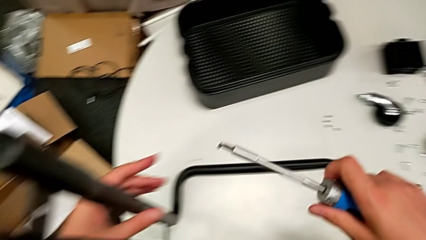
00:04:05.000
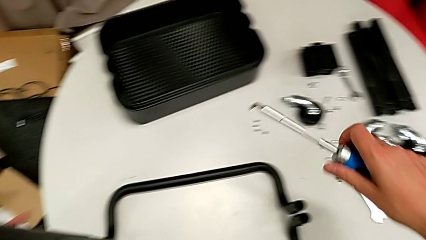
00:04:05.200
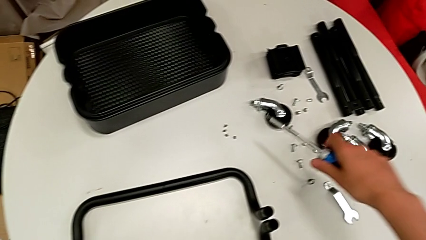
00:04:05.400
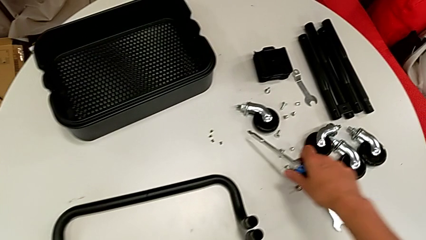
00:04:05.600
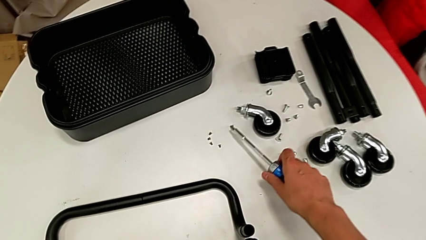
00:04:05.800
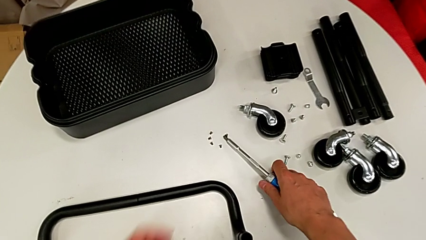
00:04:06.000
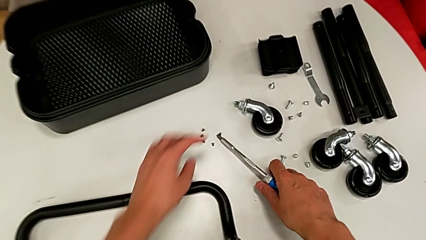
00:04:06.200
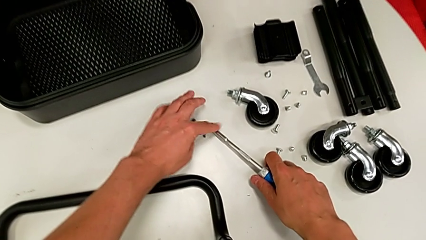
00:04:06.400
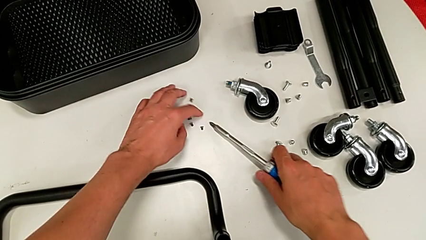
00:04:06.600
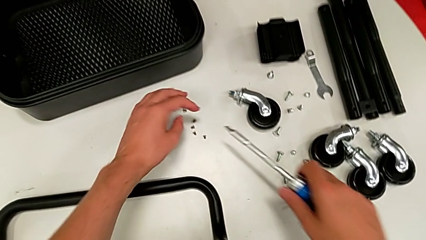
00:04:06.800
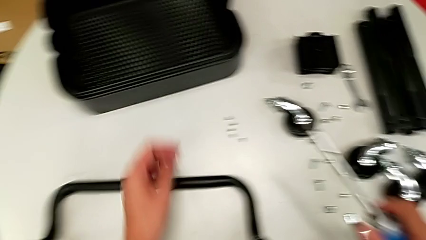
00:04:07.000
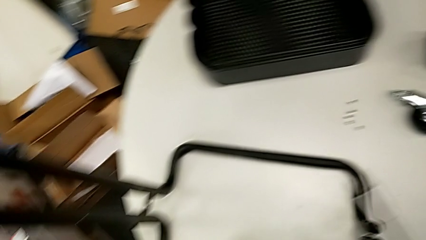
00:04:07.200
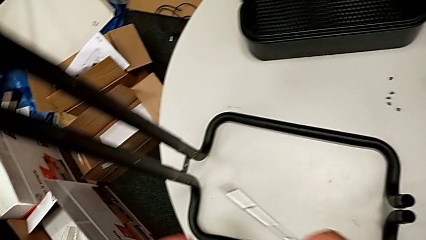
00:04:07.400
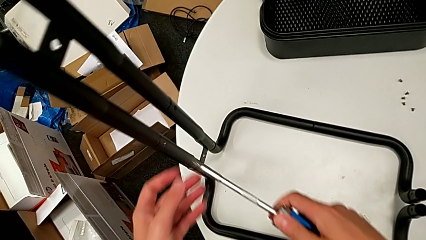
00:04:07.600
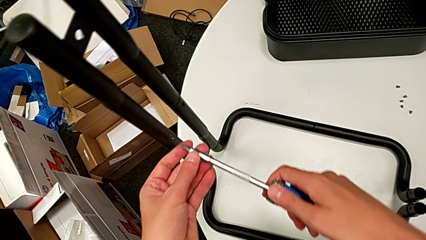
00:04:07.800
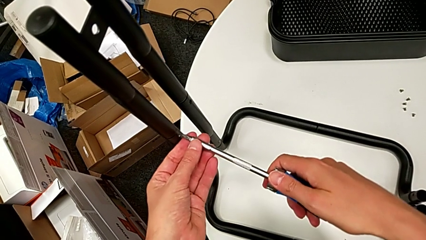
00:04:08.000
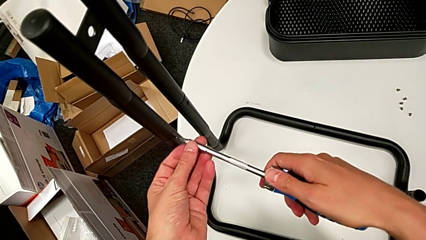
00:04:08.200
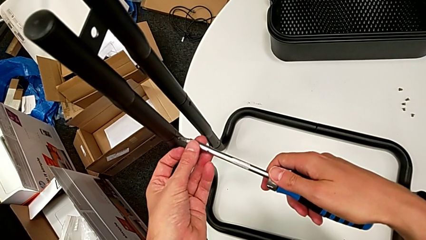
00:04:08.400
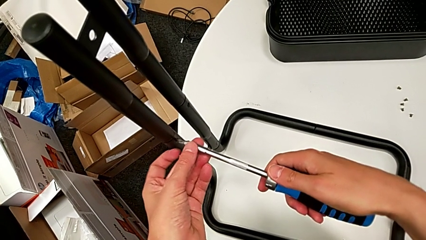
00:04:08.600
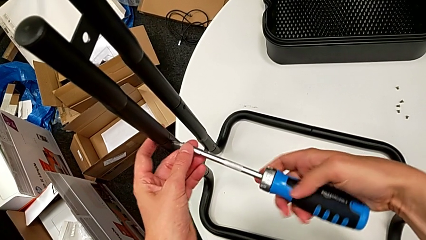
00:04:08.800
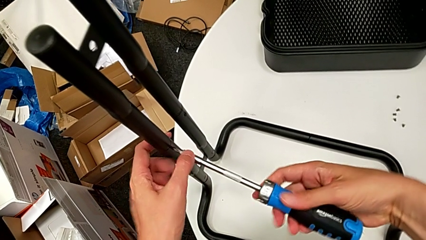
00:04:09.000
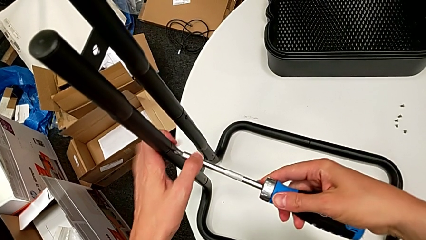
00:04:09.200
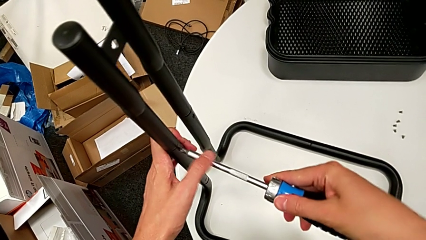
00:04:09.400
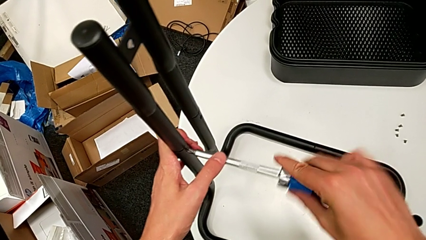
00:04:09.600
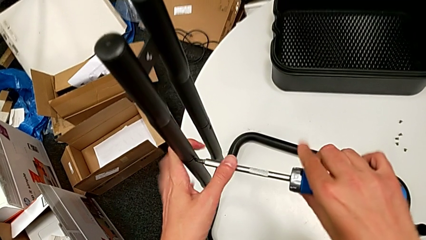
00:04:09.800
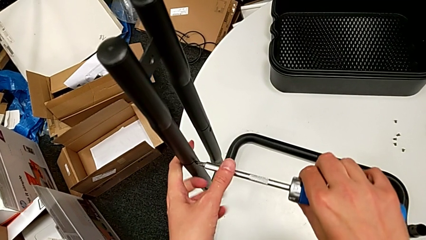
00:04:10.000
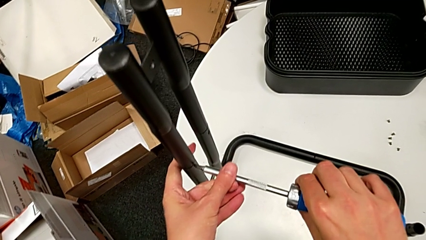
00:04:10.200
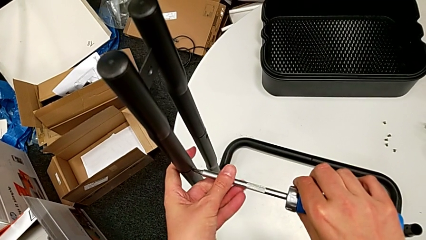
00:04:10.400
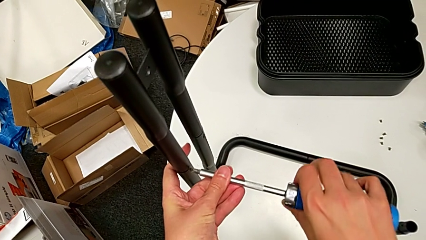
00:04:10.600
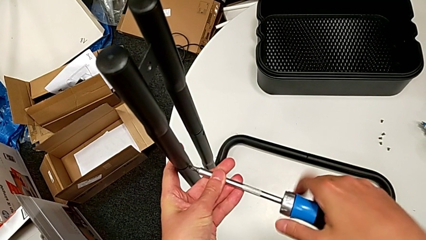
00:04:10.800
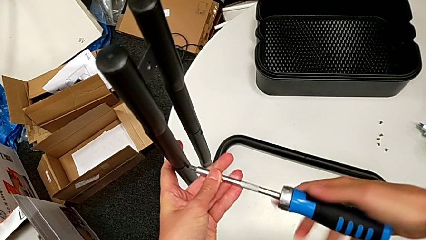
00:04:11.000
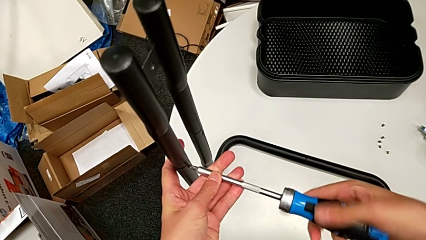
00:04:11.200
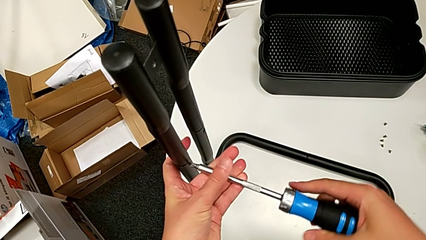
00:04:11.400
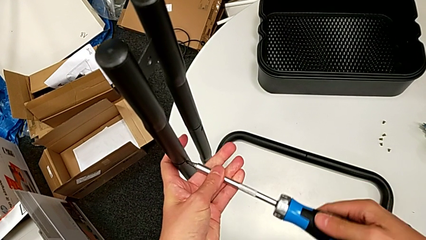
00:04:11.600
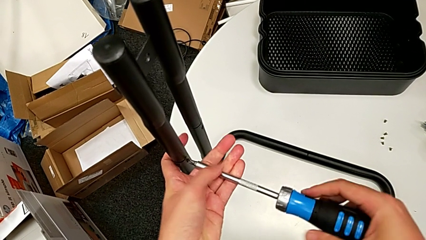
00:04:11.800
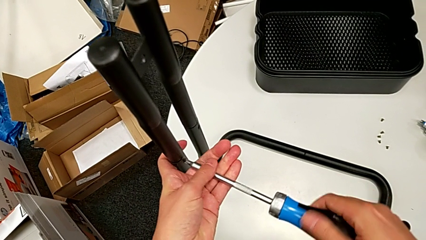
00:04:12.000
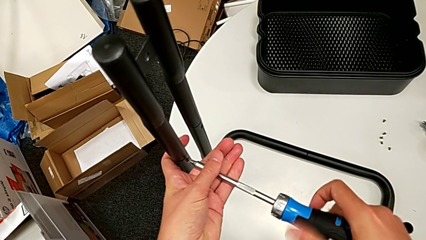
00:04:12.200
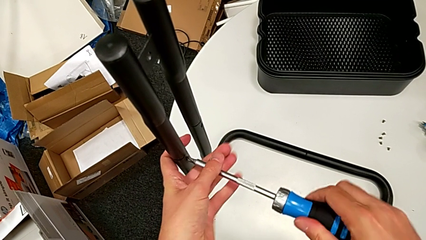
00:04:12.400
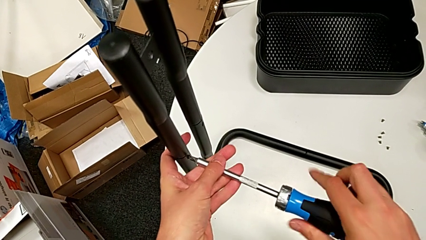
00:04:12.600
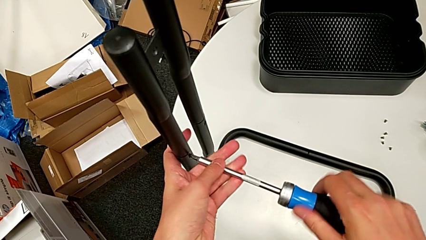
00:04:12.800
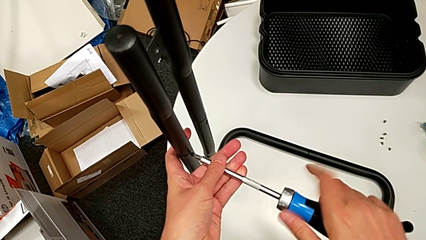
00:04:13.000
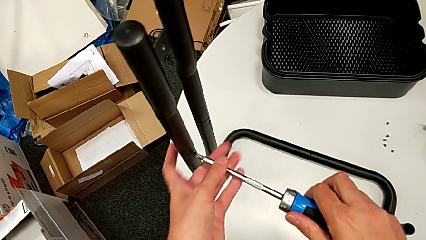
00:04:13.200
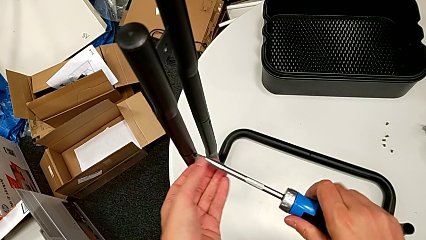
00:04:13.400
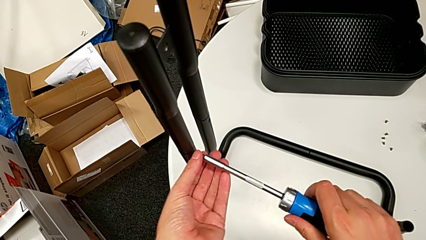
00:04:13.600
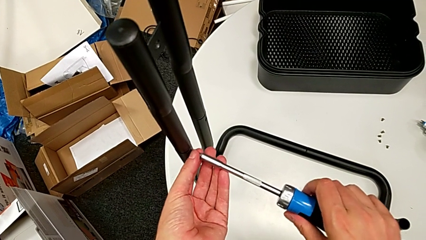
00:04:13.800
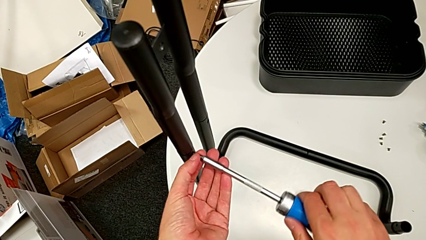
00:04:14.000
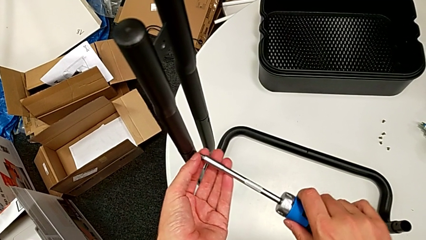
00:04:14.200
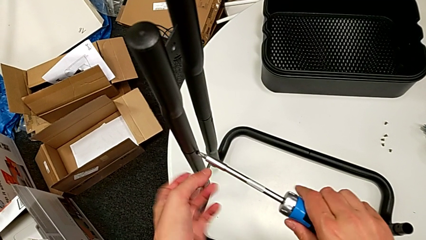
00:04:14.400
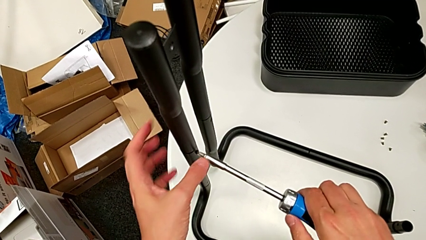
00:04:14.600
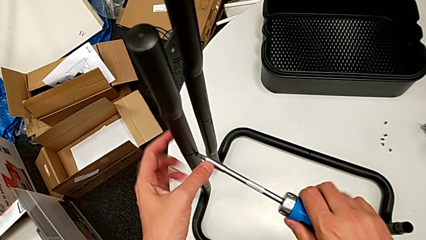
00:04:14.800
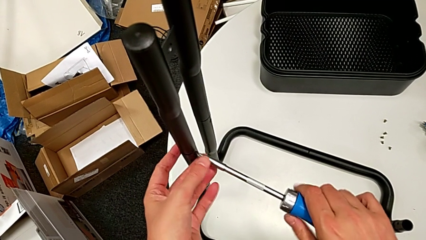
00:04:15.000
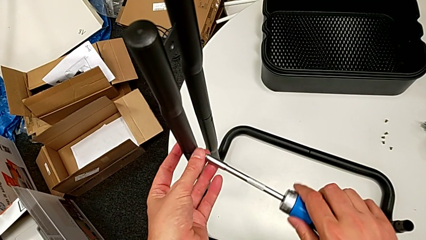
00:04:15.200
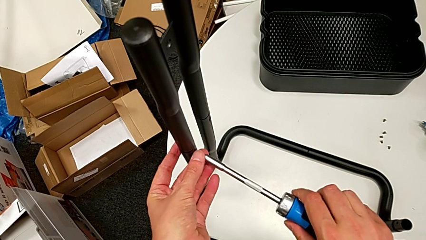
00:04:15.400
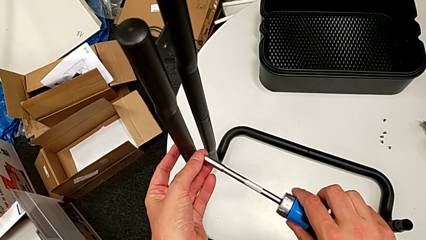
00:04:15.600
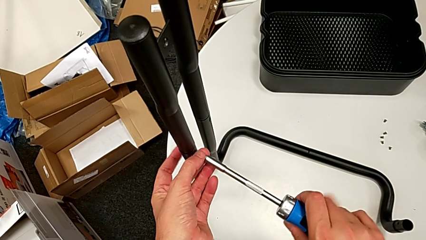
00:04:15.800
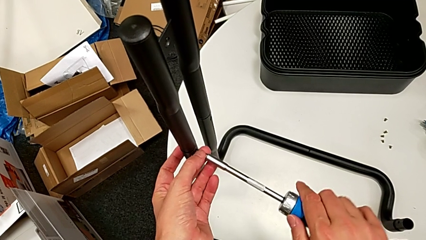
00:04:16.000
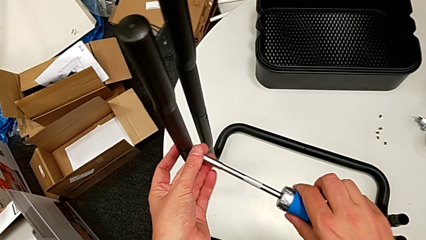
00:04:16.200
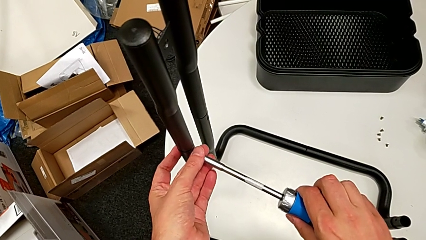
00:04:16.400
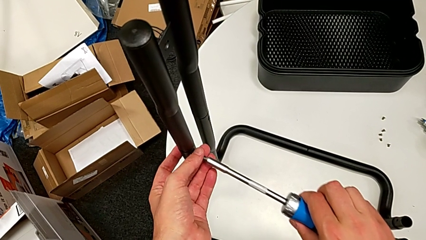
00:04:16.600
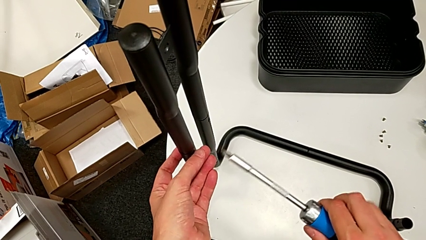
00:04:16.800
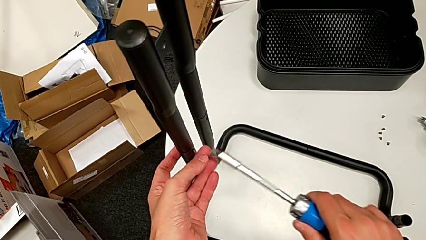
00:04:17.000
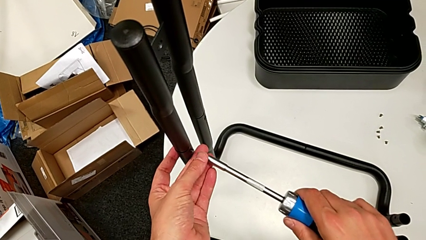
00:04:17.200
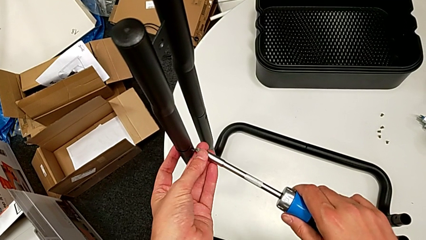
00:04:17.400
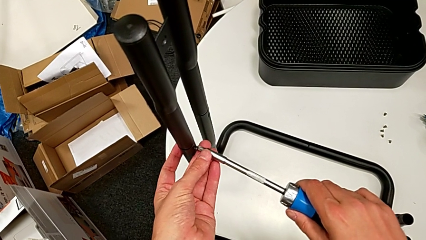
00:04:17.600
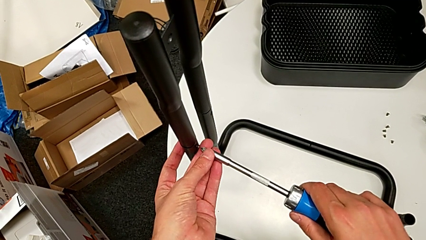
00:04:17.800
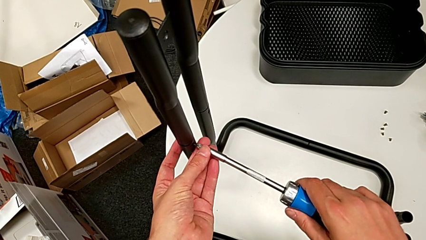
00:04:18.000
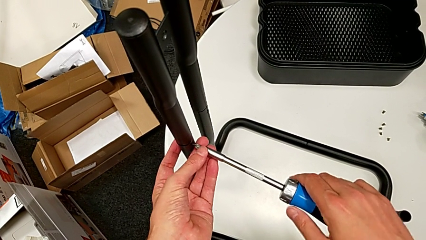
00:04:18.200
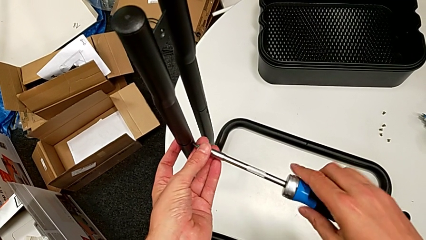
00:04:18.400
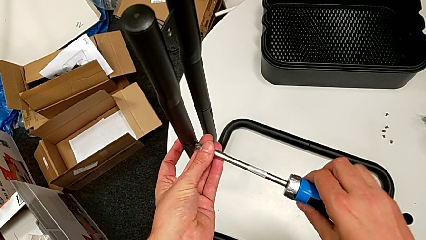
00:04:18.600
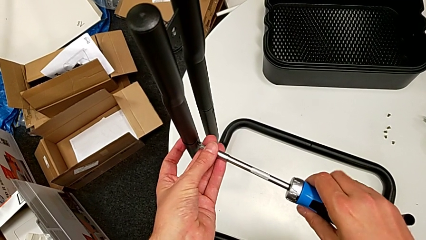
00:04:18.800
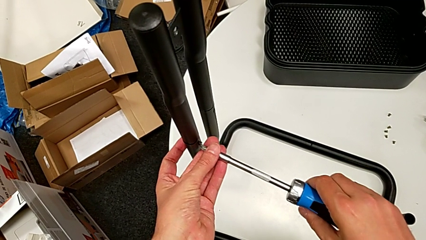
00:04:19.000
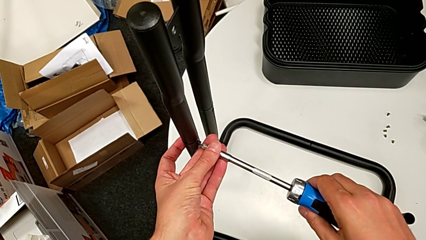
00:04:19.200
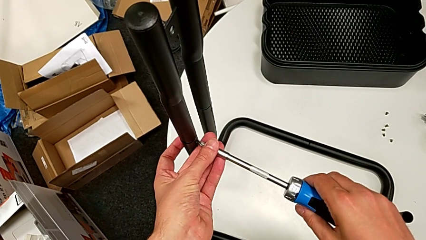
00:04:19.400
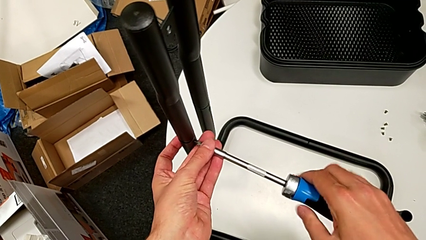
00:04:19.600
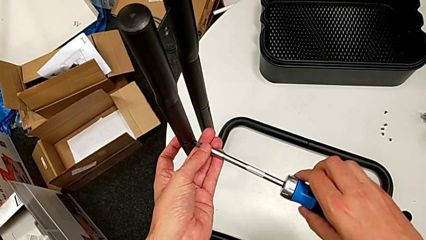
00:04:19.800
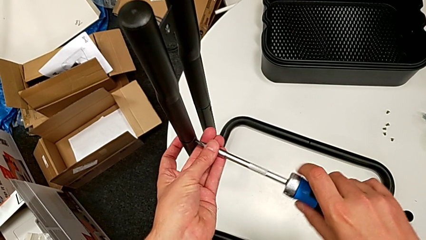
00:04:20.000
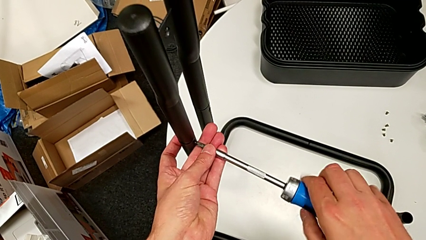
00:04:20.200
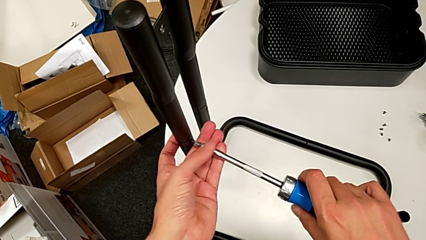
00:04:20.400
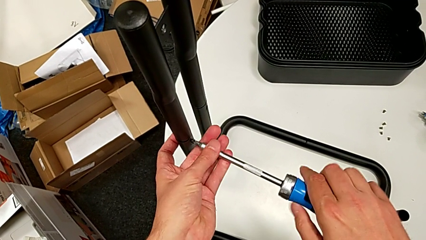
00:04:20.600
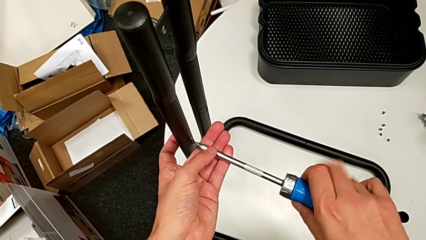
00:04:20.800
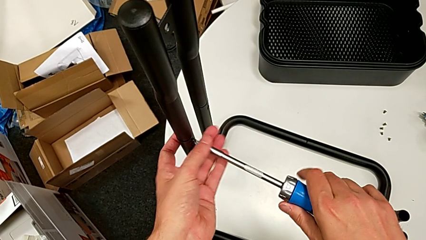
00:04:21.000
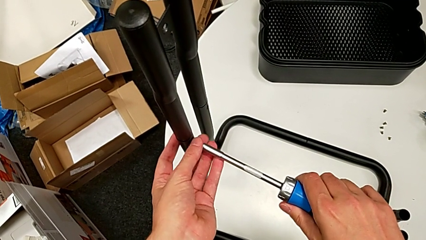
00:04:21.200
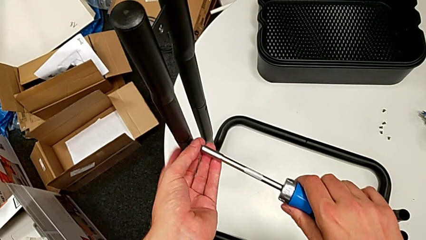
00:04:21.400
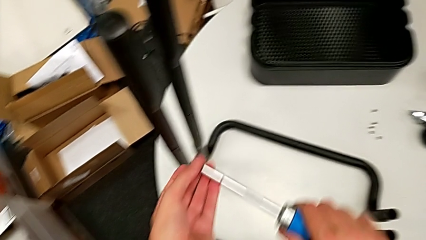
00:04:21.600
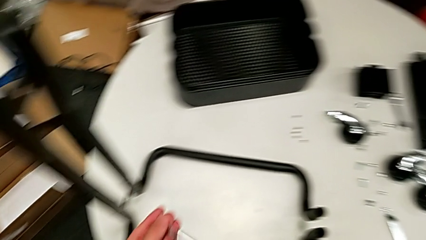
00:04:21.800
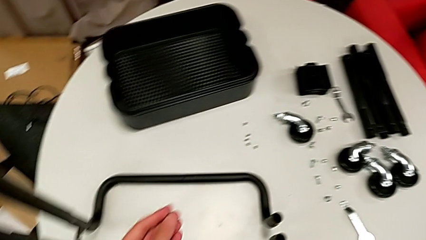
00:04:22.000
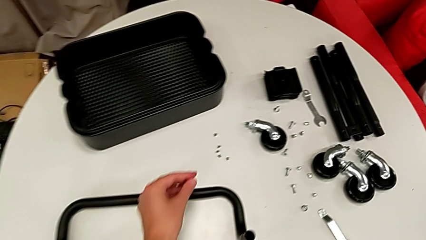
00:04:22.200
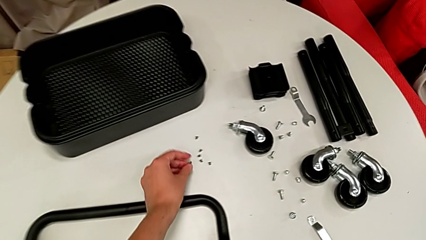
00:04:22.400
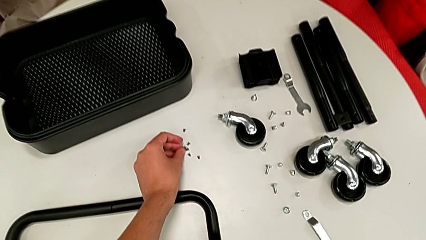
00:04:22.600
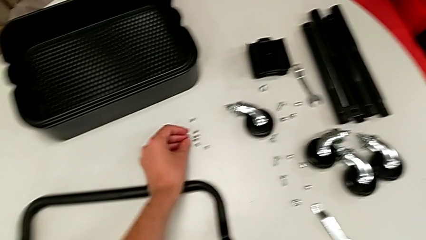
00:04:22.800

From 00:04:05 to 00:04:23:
The camera wearer is disassembling the left side bar and the base frame. They drop the screw, unscrew the left screwdriver and drop the screw.
